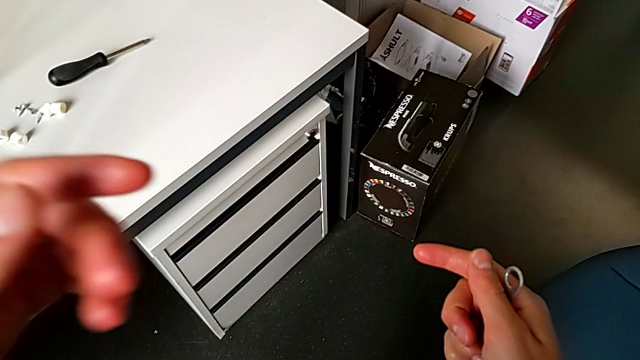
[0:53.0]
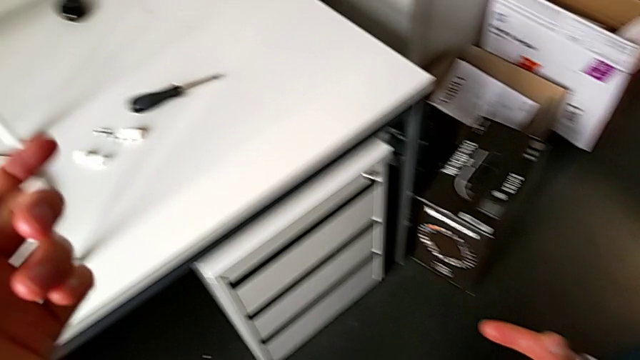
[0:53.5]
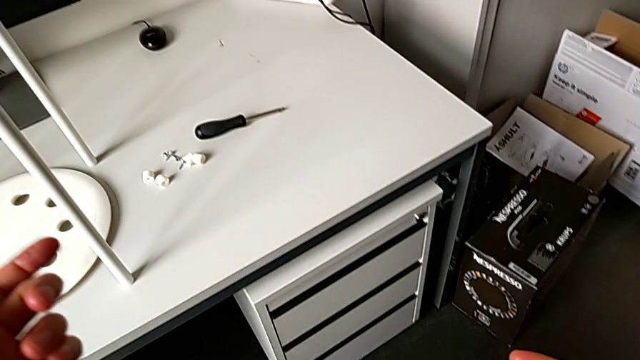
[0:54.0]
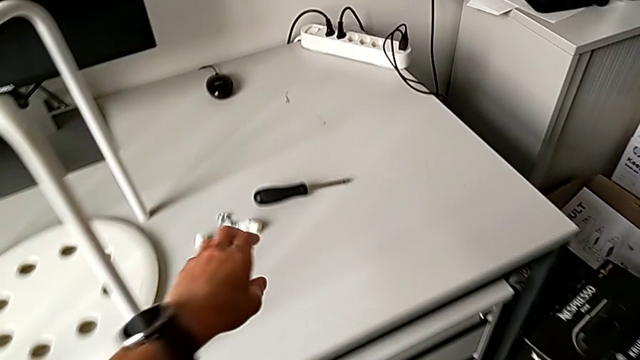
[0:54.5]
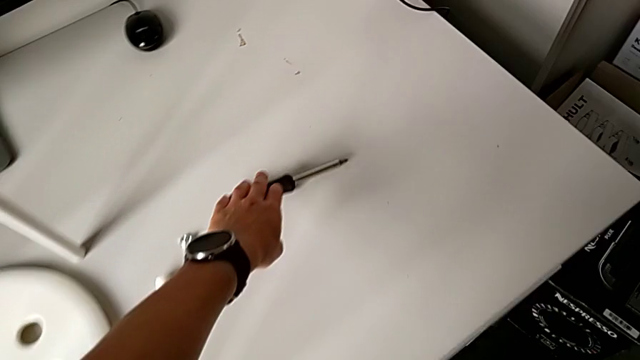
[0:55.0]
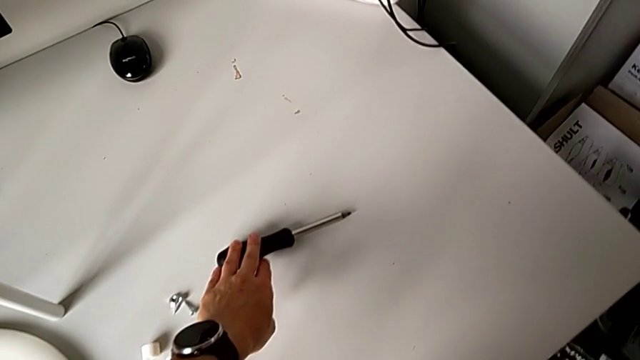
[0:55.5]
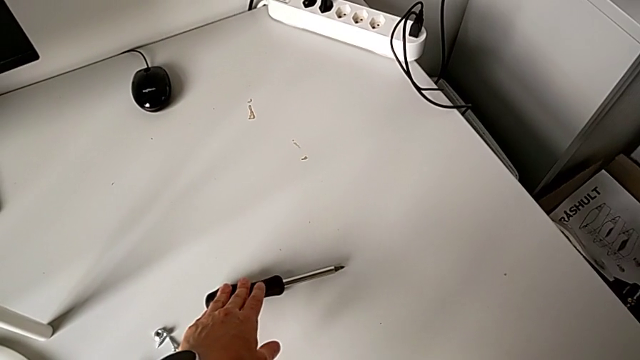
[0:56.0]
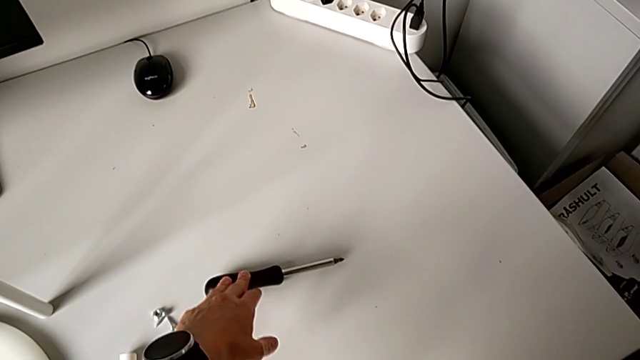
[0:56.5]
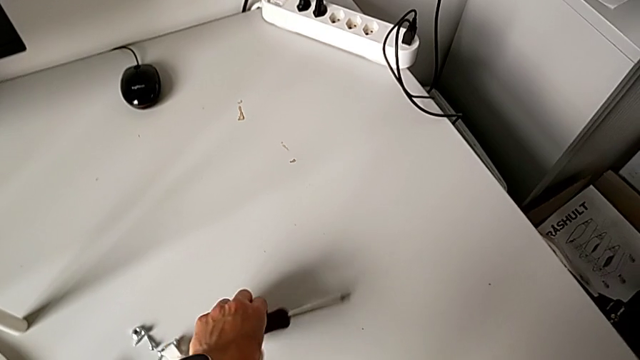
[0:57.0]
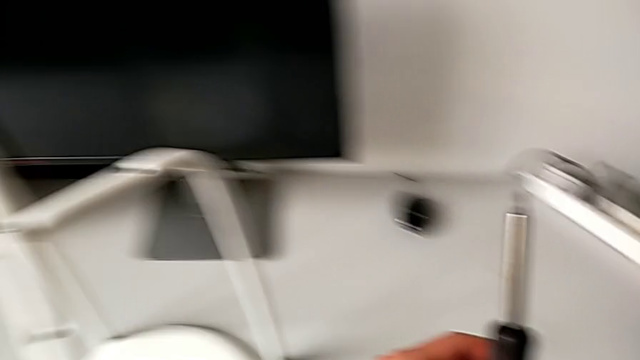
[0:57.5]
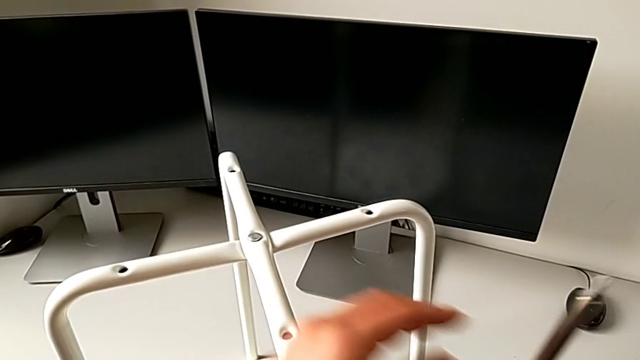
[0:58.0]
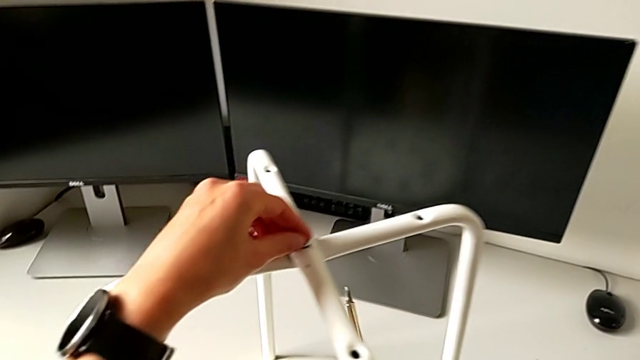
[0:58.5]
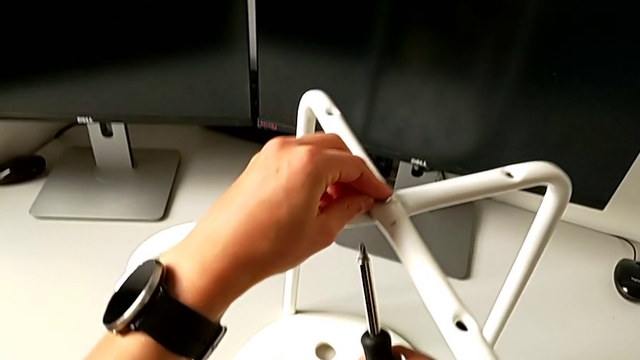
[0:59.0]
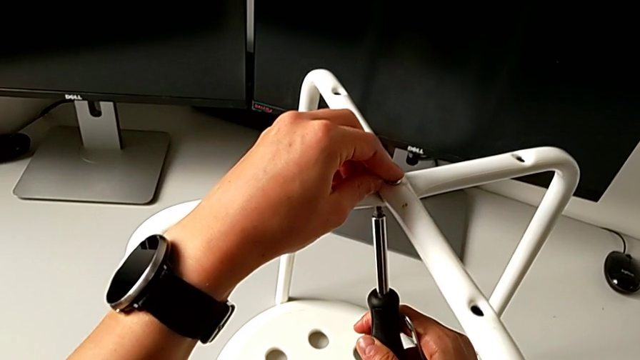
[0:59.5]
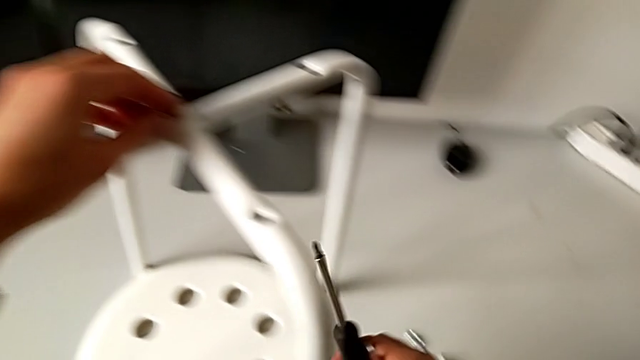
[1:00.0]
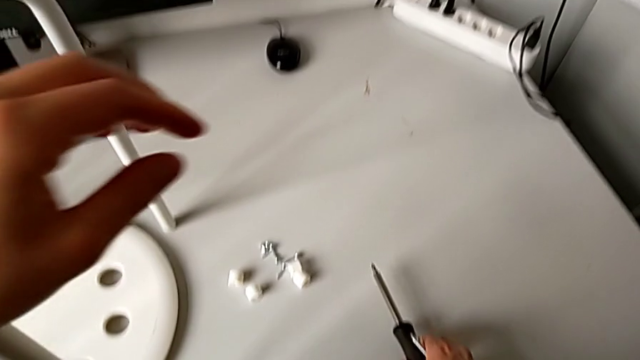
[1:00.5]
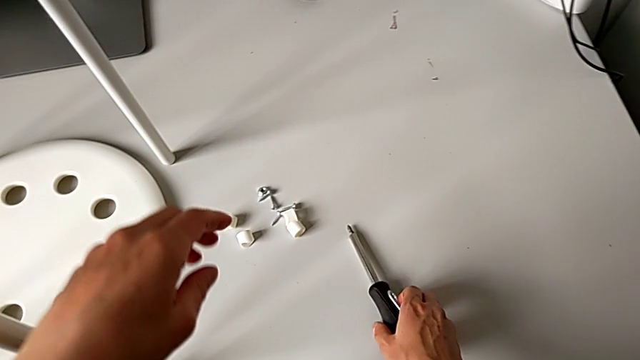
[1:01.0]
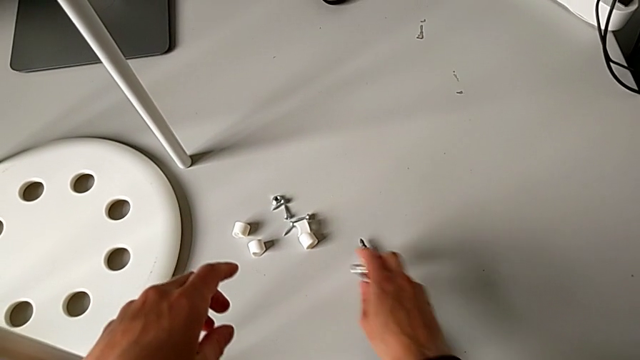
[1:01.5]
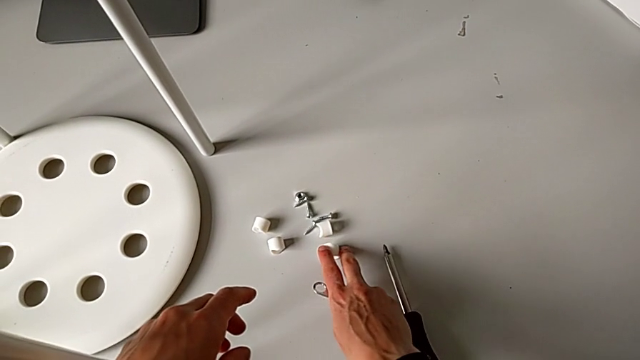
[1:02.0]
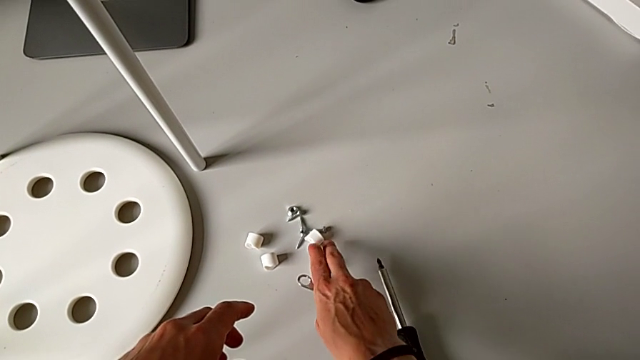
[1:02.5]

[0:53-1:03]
The camera wearer is assembling the two legs of the chair. They approach the screwdriver, grab it, insert it, place it and grab the washer.

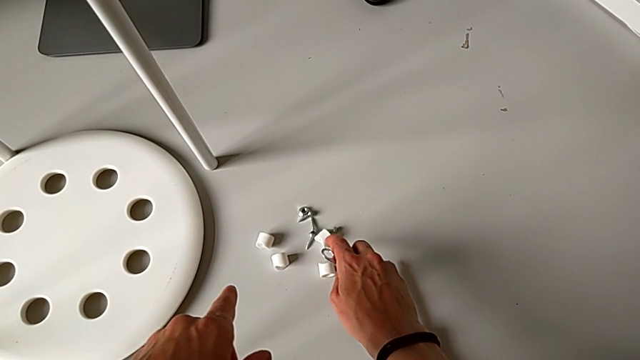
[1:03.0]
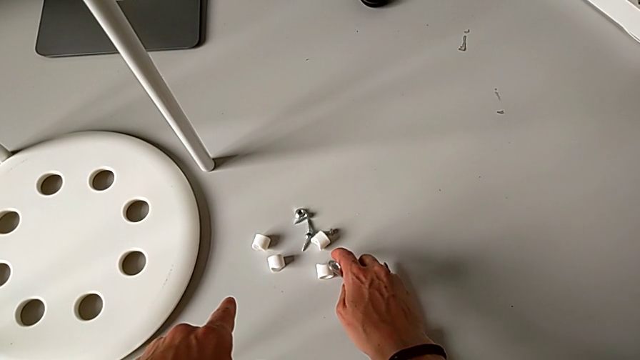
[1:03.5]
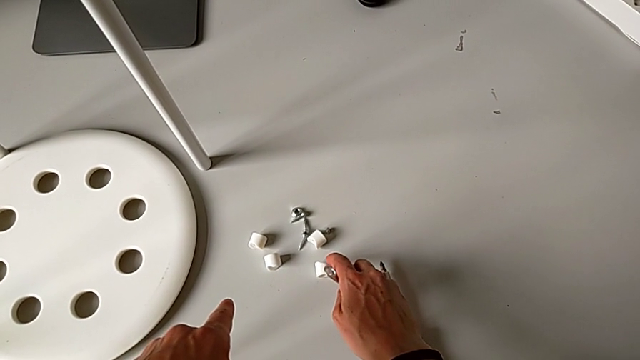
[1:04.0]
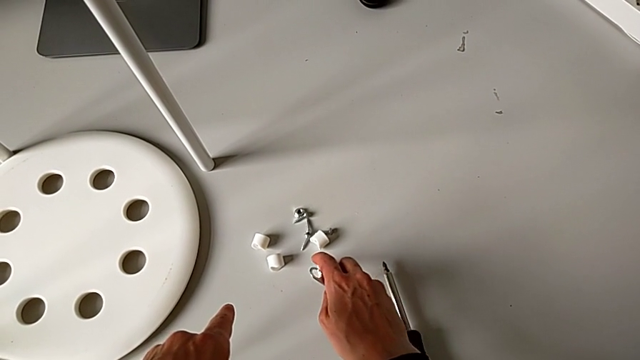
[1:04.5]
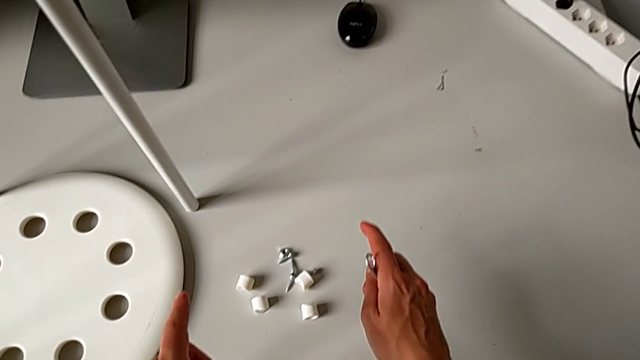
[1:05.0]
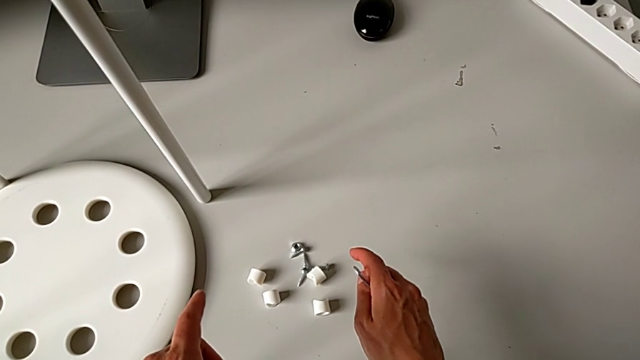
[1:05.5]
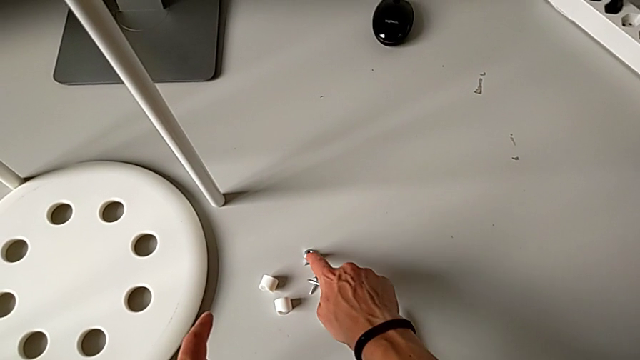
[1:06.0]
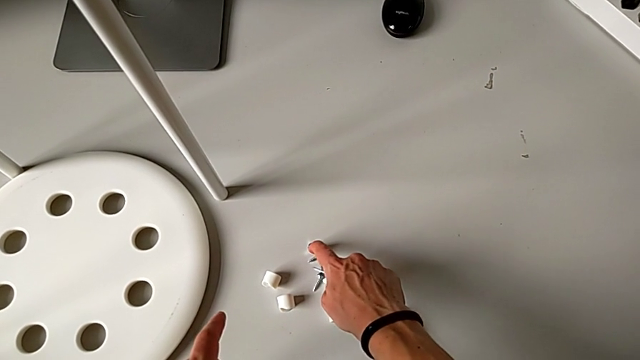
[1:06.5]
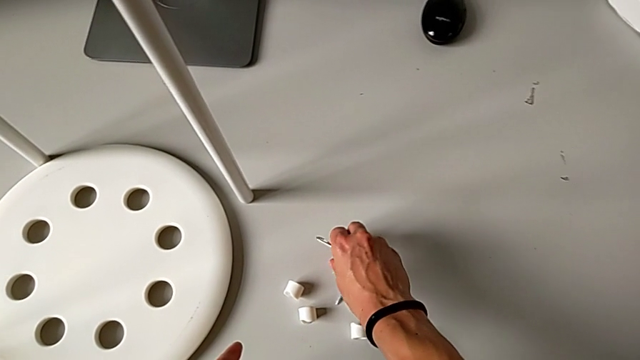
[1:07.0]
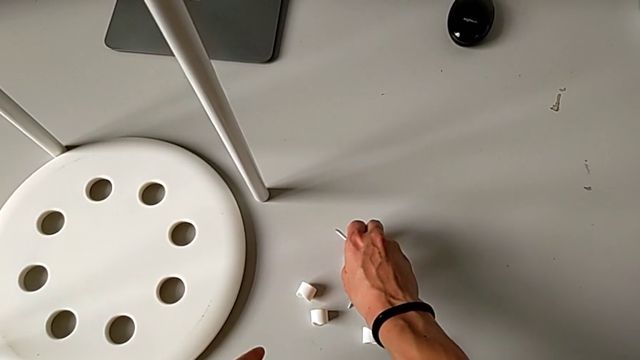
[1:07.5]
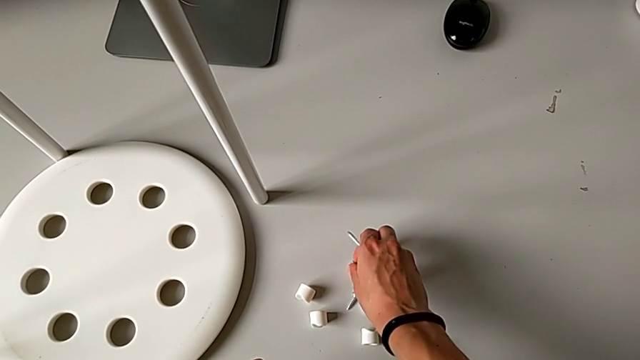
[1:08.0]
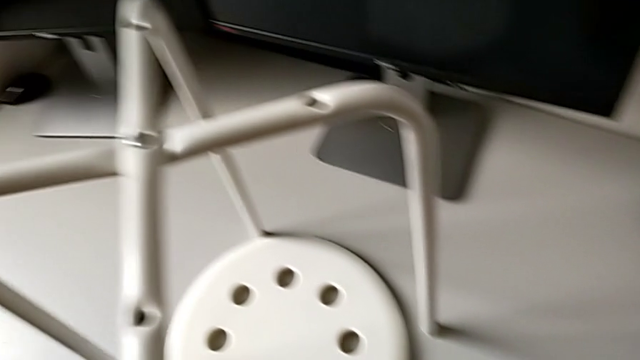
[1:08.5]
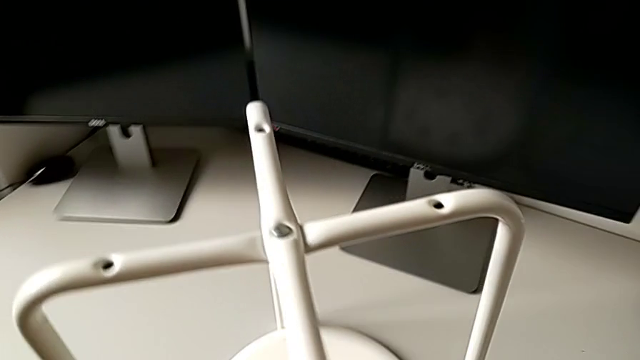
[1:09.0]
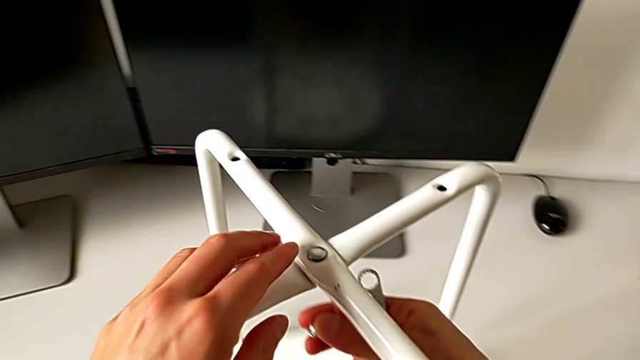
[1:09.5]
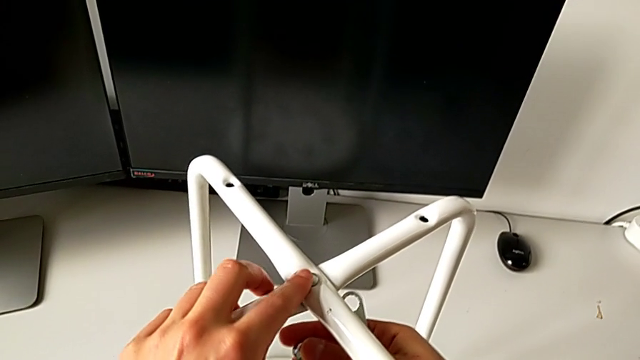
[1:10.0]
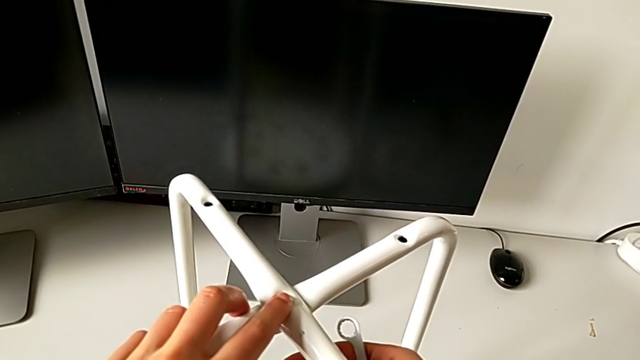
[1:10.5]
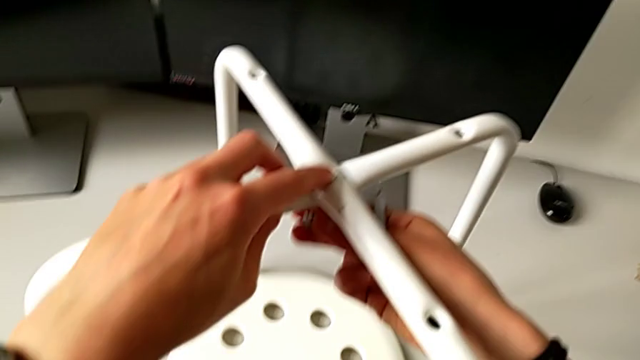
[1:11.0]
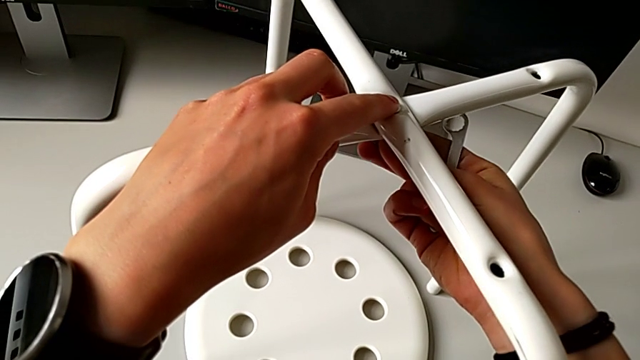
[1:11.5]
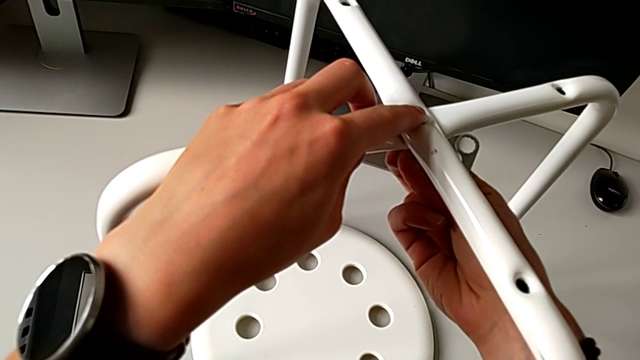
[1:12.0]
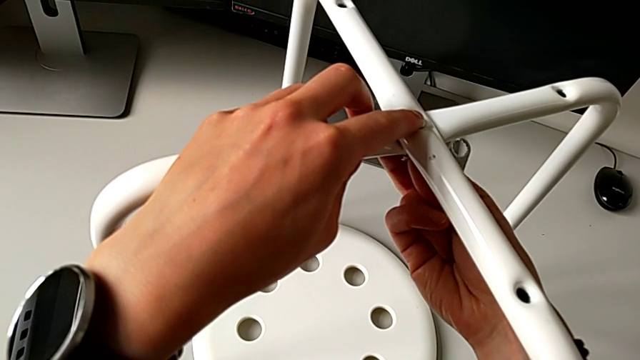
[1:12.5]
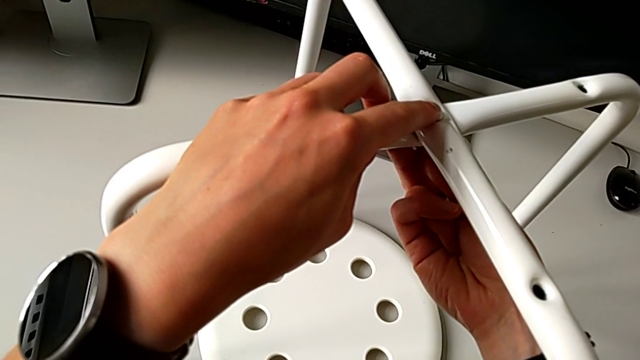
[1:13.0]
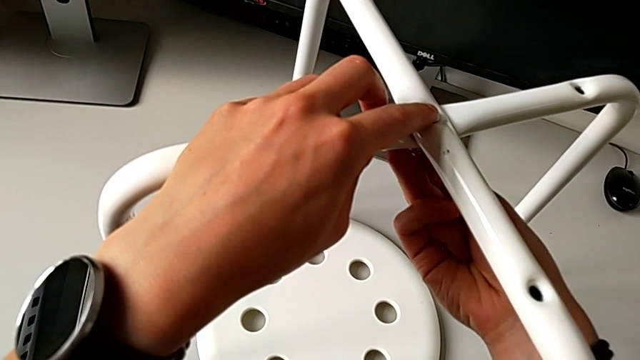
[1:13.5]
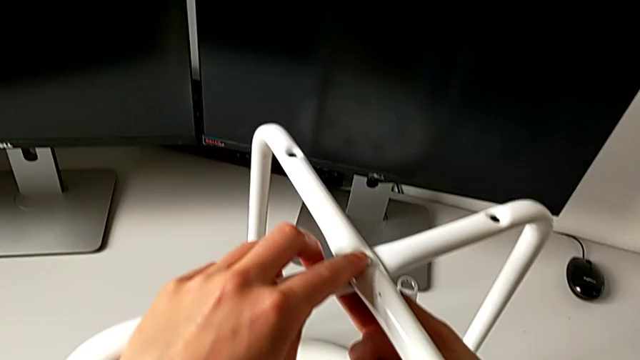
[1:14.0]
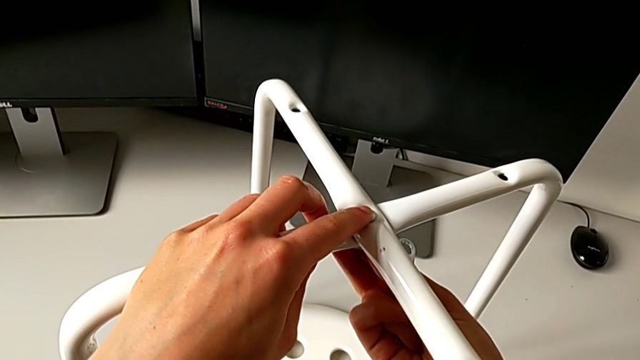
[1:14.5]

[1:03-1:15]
The camera wearer is assembling the two legs of the chair. They grab the hex nut and insert it.
